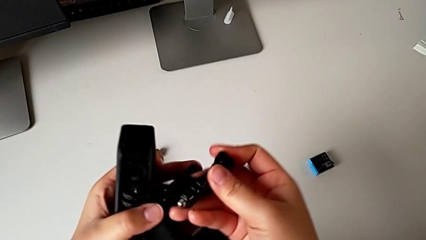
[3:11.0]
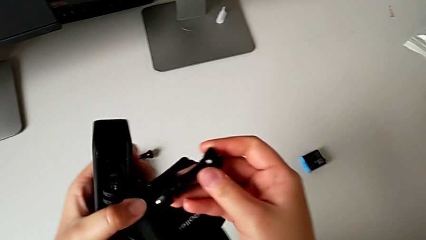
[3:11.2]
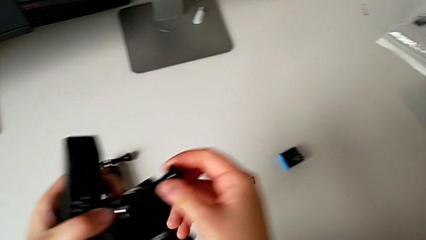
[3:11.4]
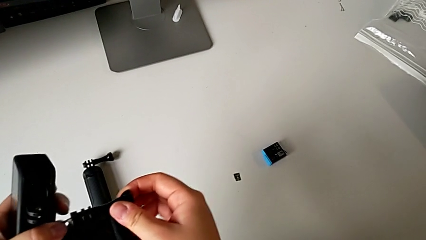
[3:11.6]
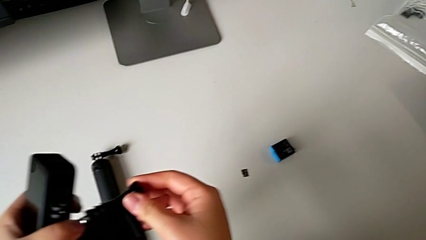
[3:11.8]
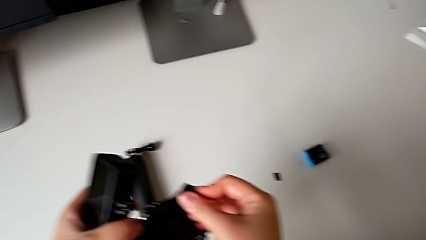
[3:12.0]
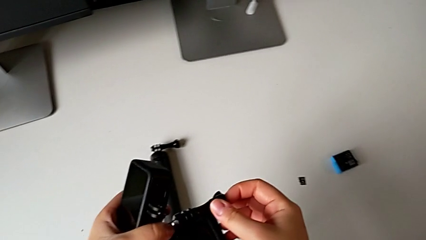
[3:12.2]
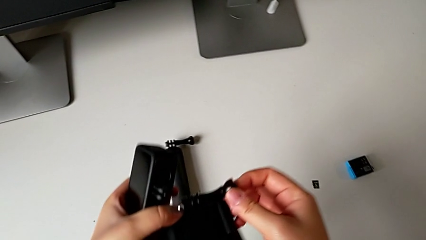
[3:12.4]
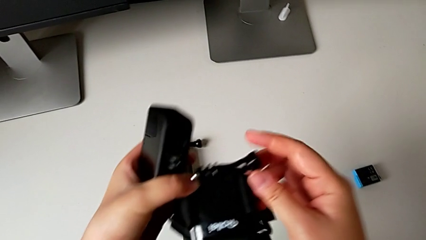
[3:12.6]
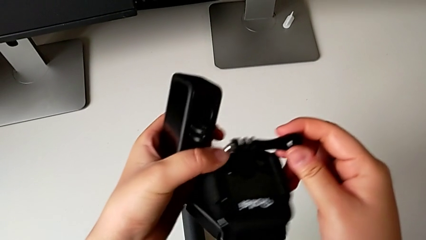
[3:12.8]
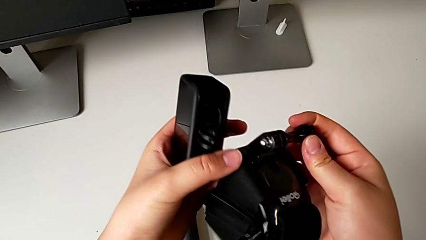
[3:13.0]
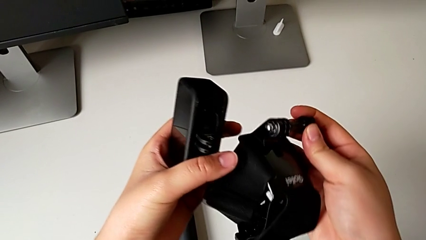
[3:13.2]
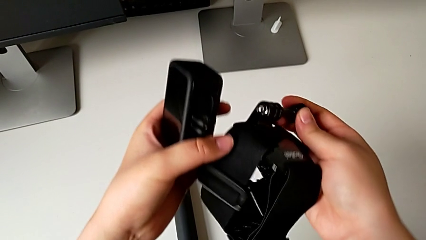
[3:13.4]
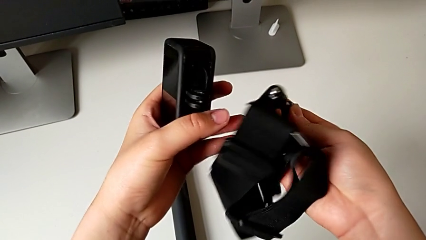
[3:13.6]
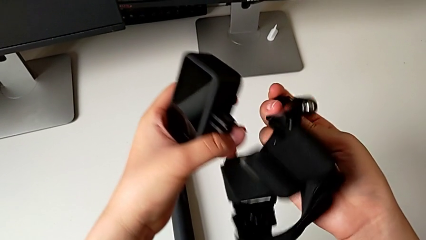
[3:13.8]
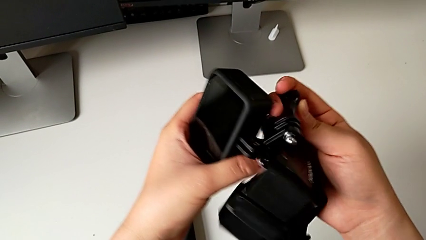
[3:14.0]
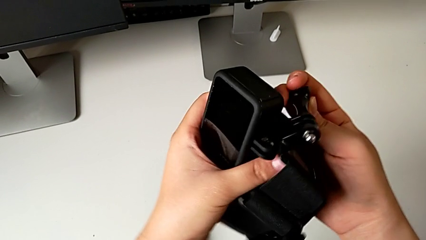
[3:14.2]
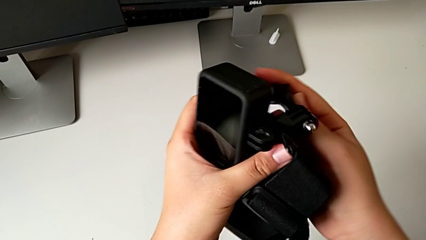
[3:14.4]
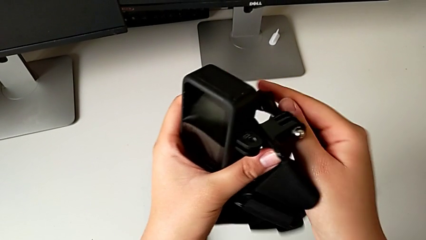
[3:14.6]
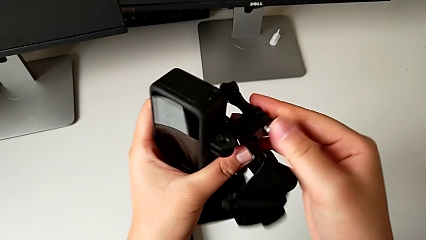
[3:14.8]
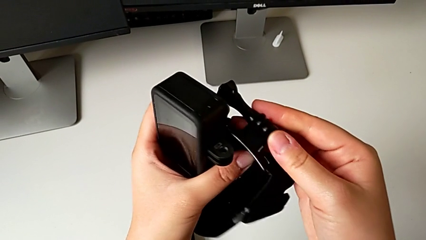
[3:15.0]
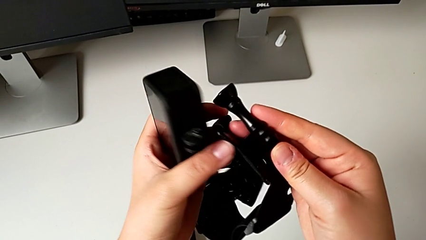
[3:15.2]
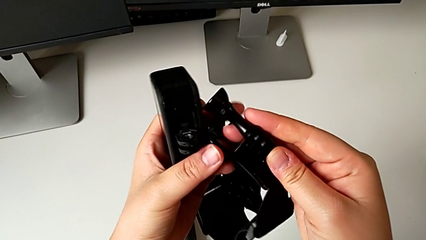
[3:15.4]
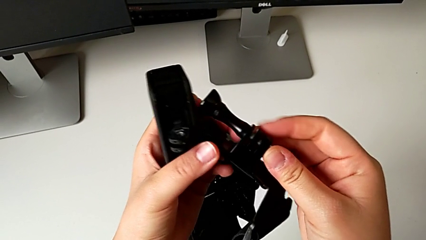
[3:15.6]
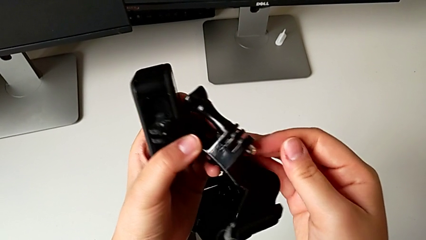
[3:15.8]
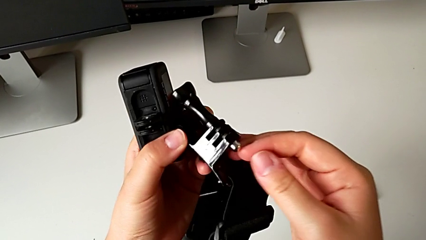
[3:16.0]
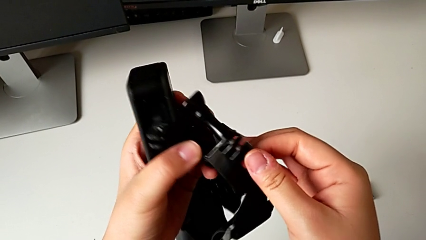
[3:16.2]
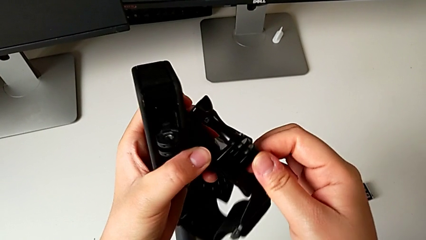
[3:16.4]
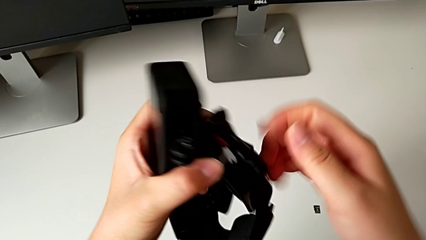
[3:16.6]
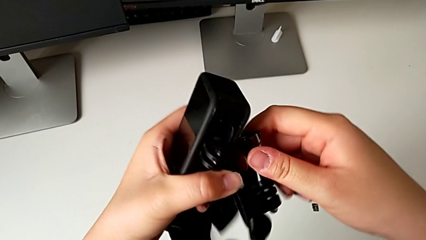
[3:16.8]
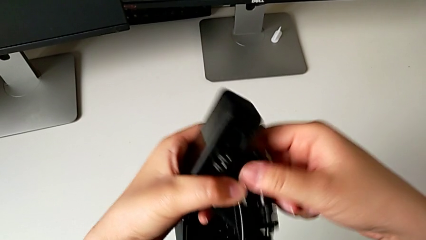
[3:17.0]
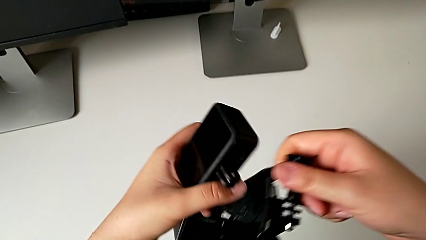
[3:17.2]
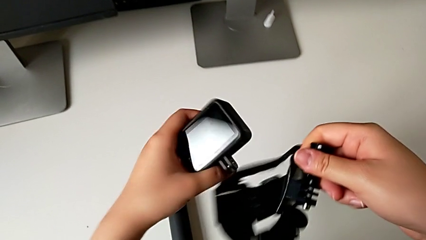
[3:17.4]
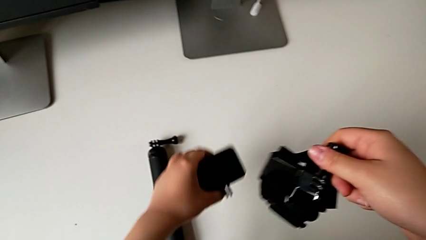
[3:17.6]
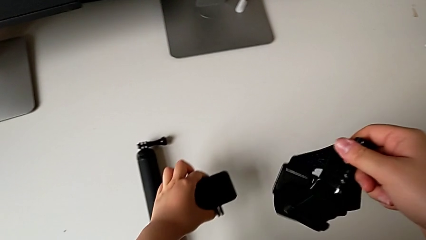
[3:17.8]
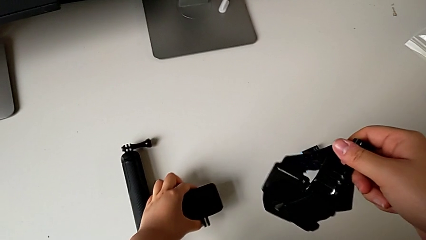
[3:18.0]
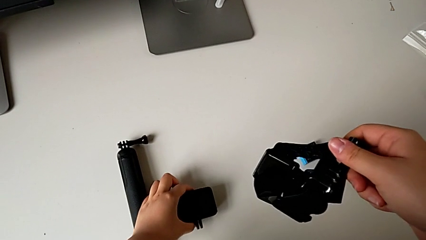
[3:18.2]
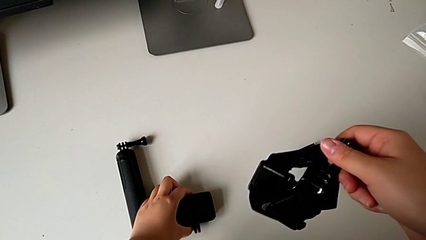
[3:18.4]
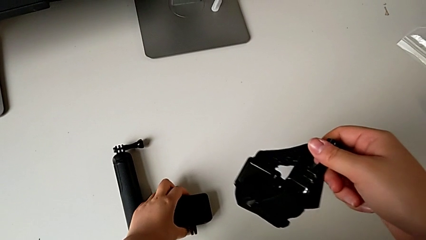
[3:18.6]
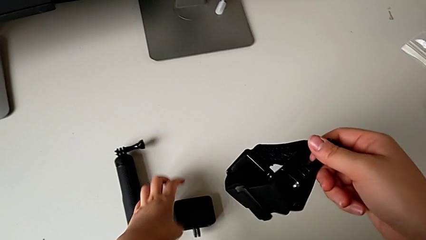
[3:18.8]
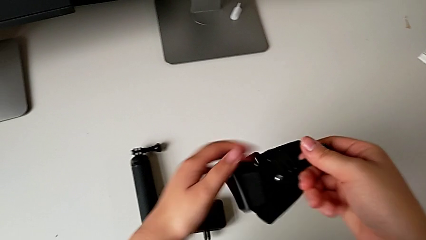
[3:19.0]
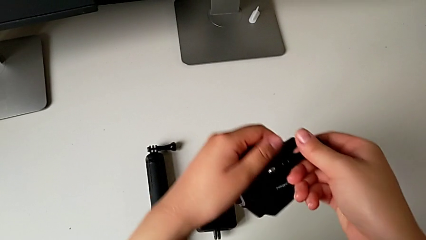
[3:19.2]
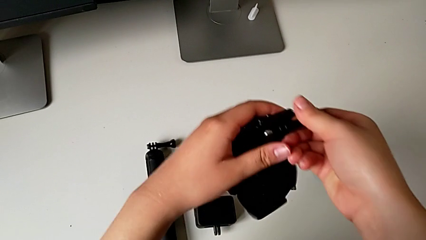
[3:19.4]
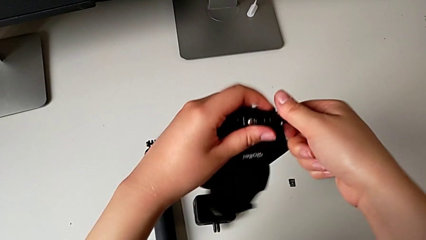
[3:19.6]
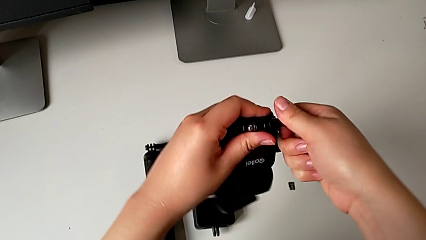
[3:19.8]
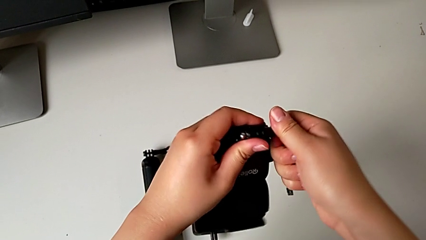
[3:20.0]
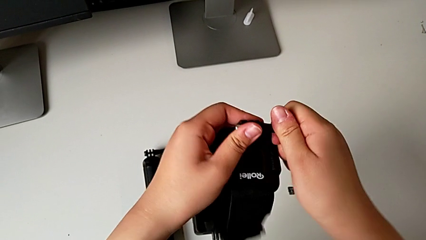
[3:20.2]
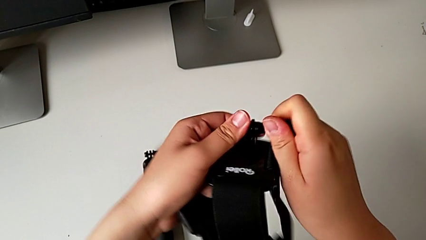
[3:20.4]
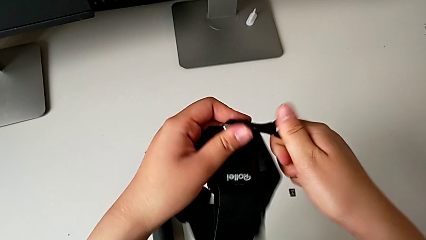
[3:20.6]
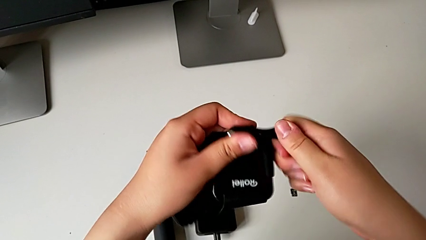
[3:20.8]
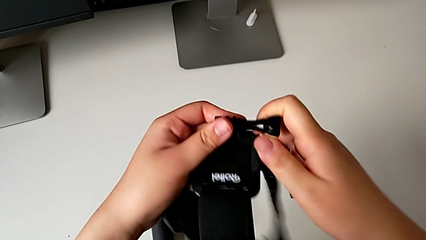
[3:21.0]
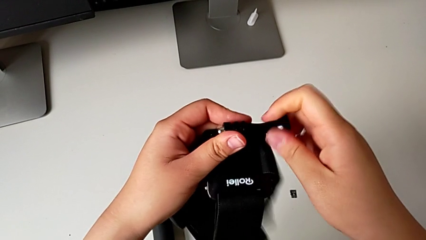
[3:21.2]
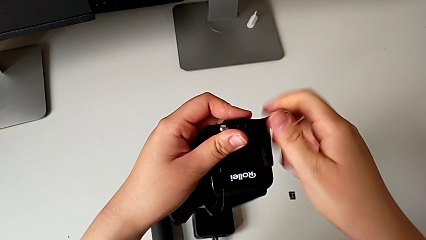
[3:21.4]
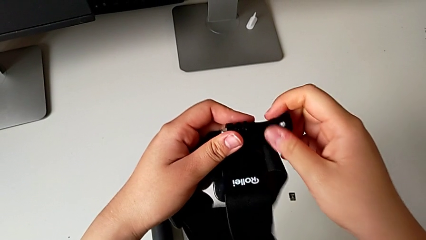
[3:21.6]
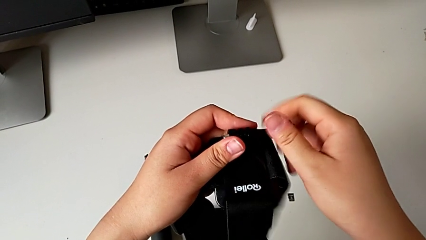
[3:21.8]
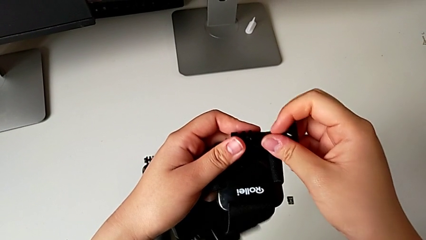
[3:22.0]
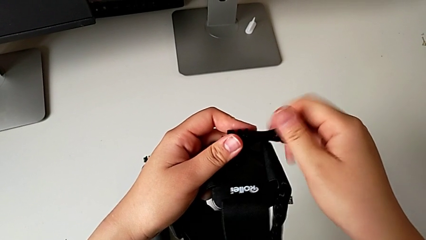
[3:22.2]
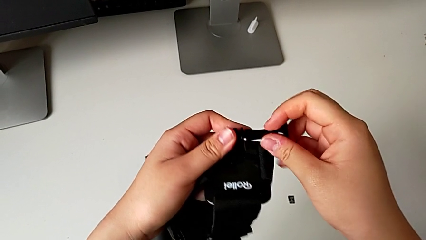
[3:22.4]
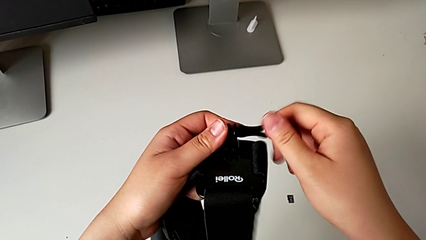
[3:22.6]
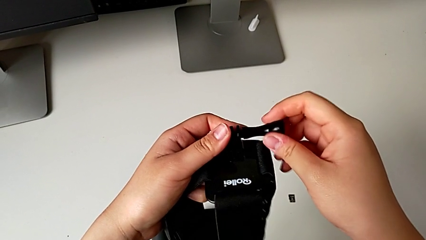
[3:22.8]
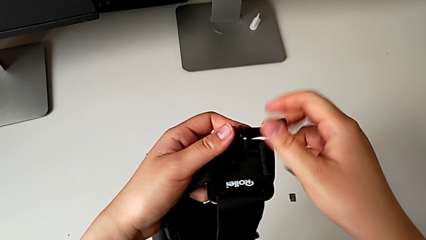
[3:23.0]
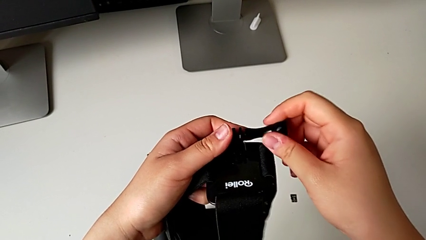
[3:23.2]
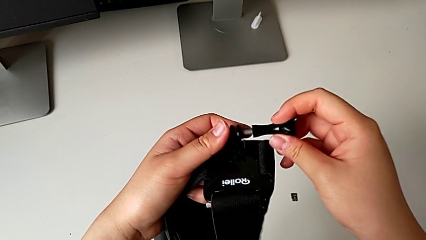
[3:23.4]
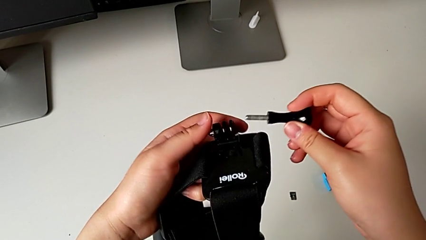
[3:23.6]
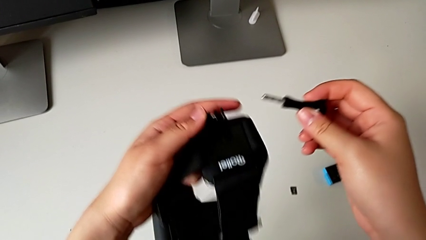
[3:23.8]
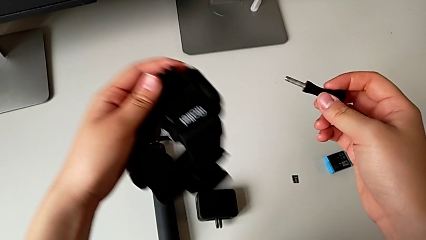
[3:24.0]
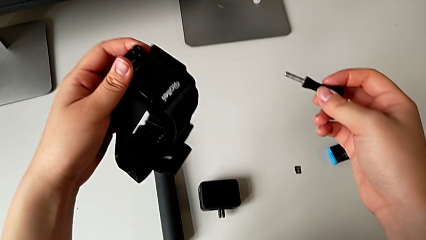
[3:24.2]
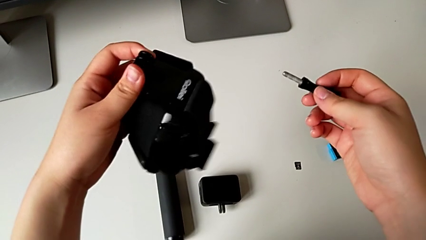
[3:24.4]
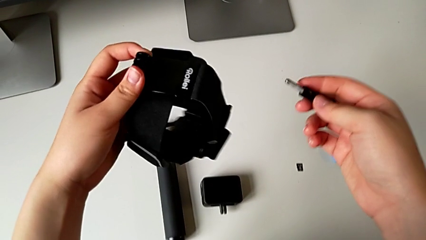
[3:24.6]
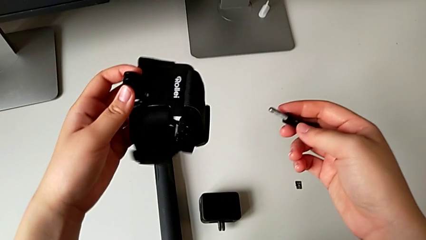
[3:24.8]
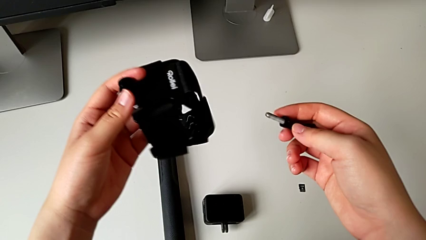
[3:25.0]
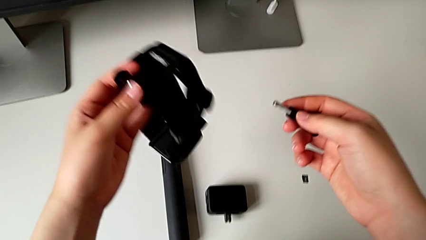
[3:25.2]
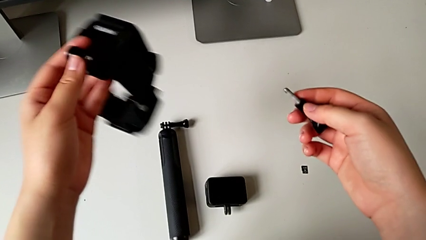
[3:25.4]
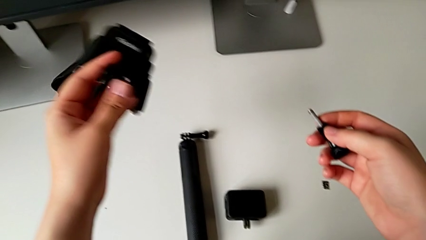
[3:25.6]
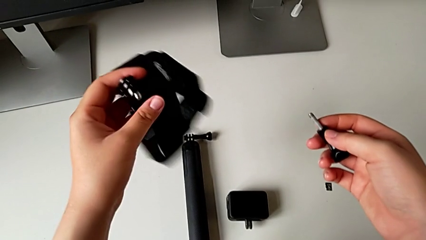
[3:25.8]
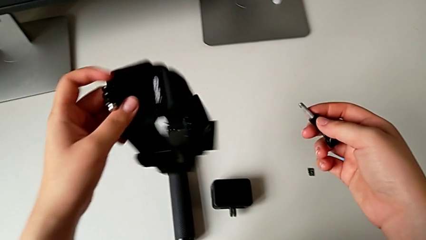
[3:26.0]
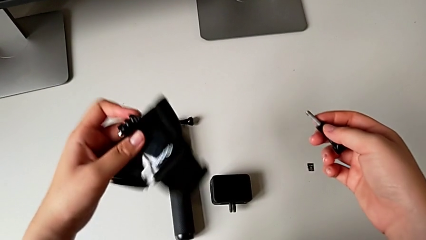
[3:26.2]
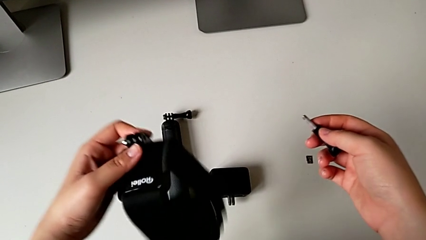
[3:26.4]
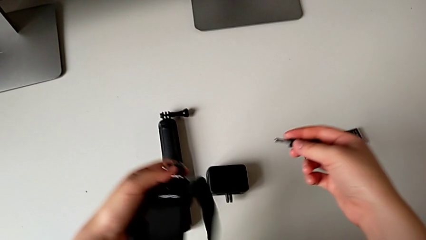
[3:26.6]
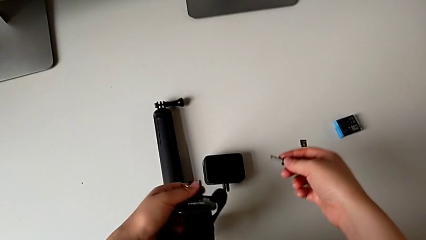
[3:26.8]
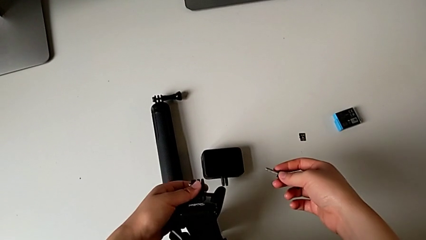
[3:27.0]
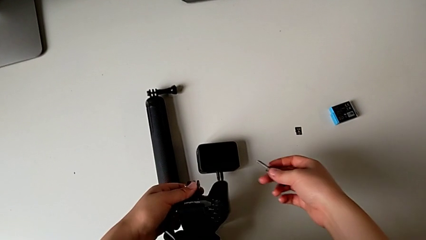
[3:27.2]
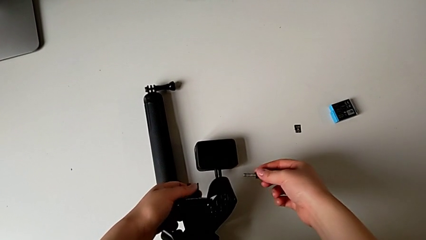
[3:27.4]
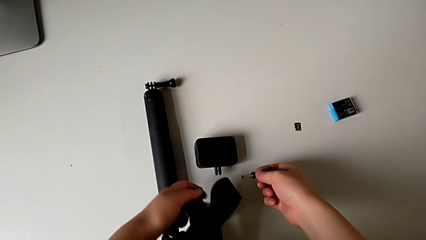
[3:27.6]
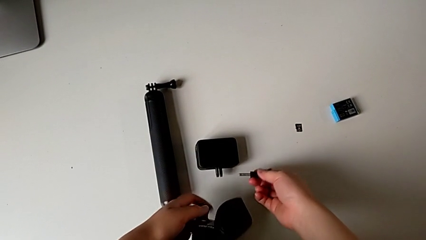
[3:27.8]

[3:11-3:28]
The camera wearer is mounting the GoPro into the strap designed for it. They keep inspecting the strap, place the GoPro, unscrew the screw and hold the strap.
